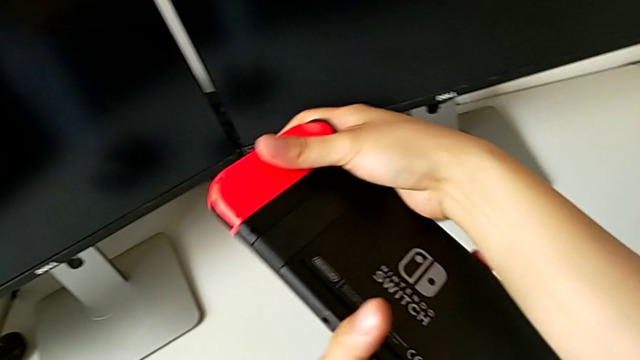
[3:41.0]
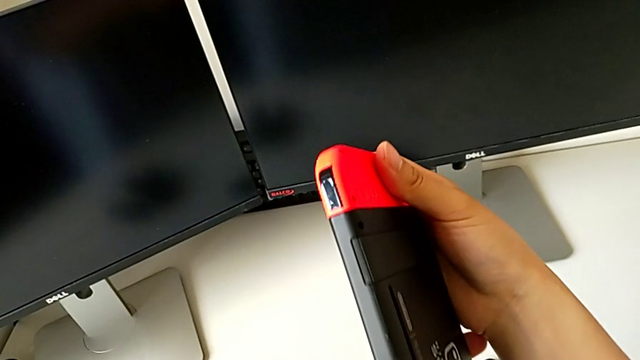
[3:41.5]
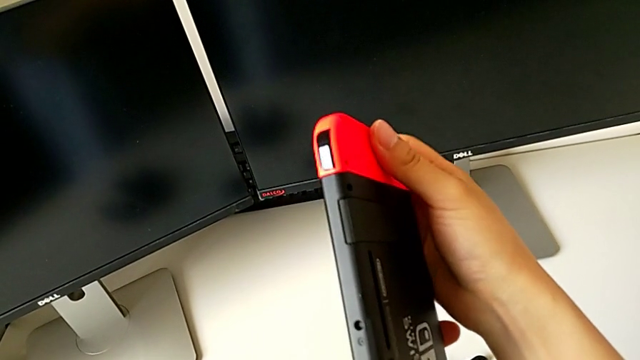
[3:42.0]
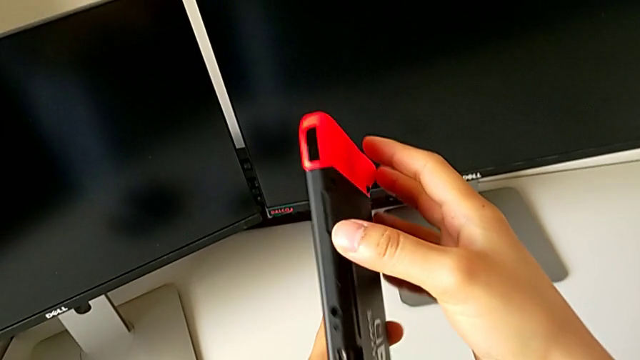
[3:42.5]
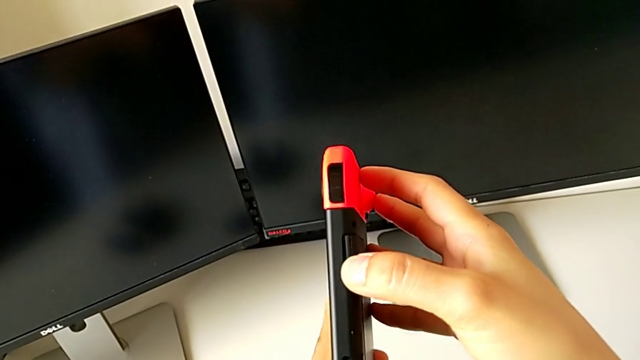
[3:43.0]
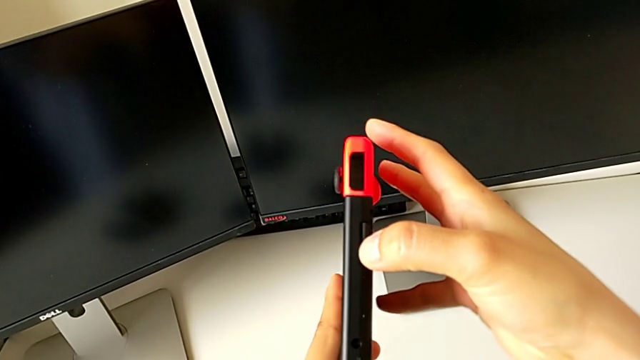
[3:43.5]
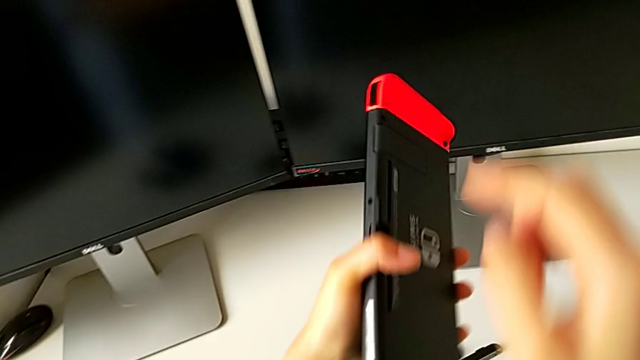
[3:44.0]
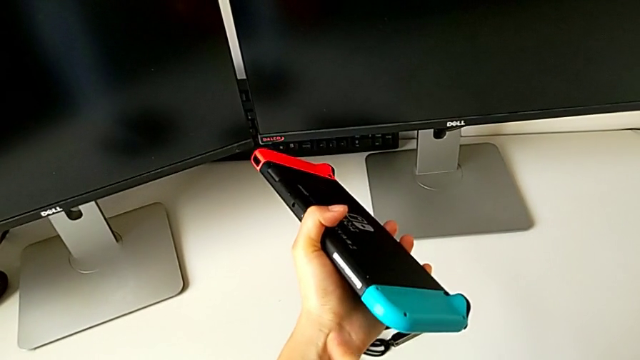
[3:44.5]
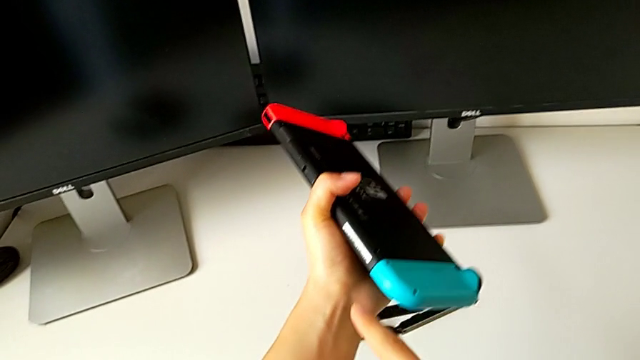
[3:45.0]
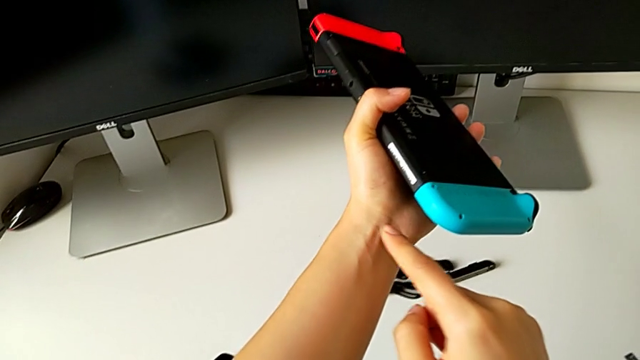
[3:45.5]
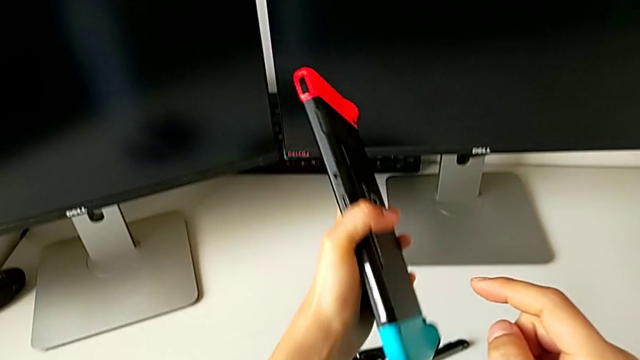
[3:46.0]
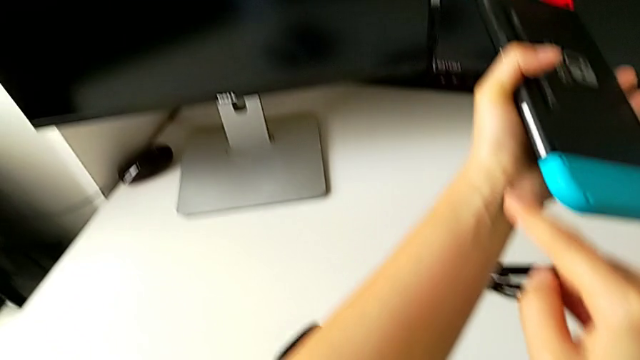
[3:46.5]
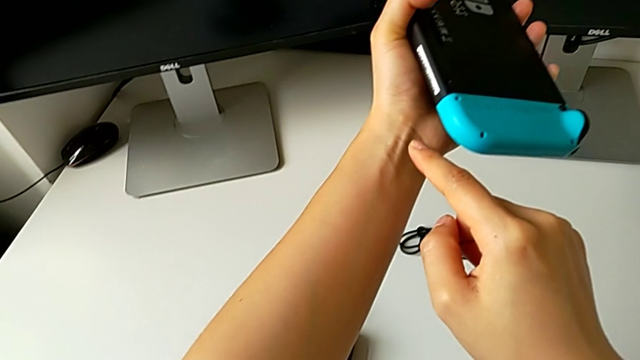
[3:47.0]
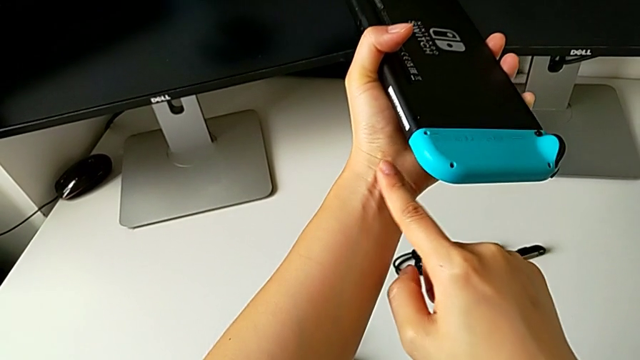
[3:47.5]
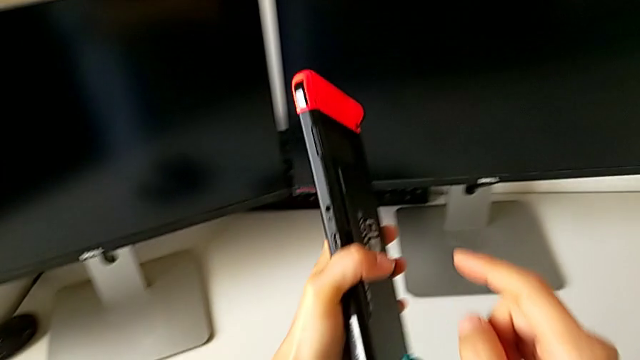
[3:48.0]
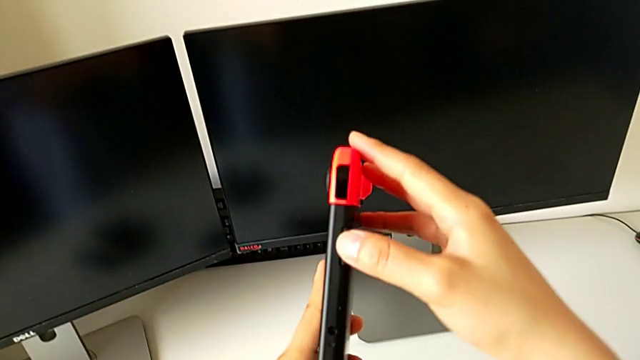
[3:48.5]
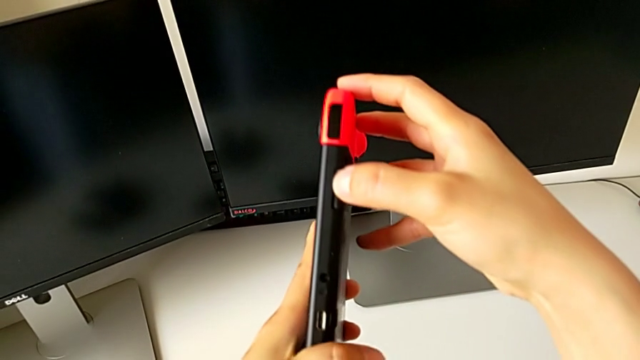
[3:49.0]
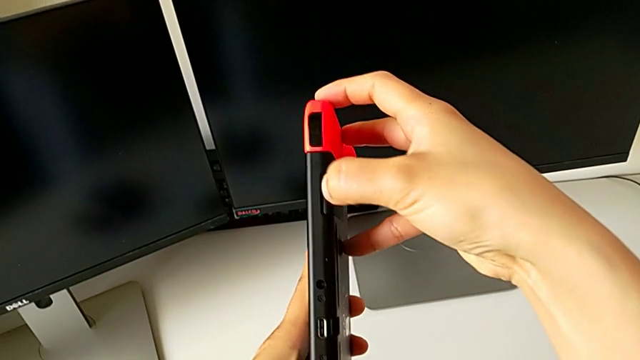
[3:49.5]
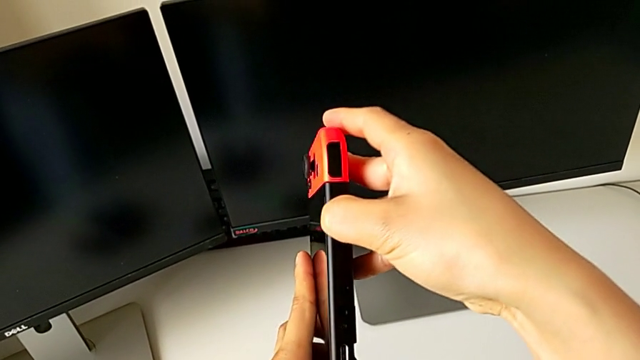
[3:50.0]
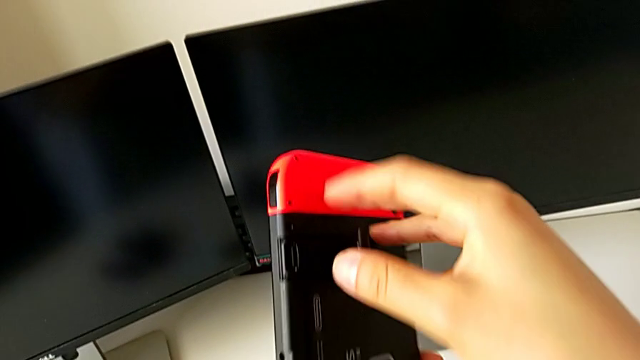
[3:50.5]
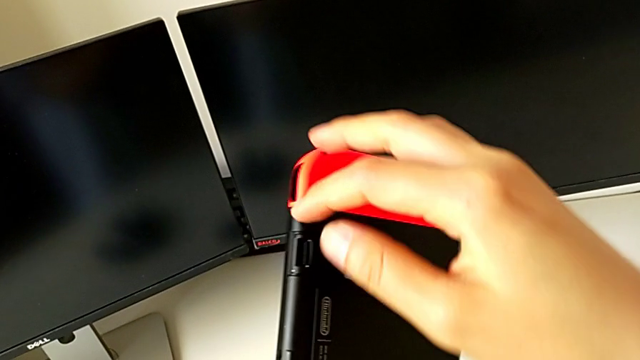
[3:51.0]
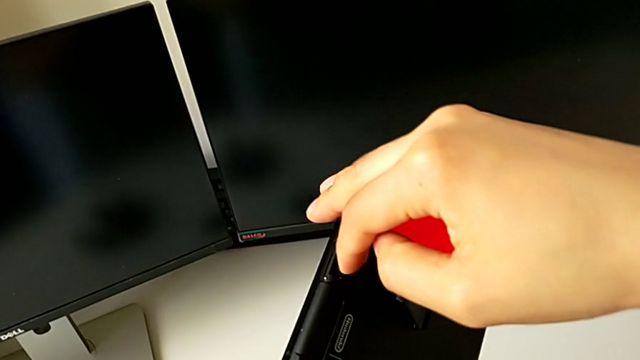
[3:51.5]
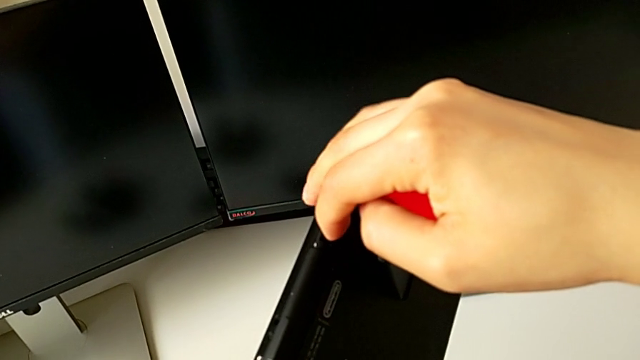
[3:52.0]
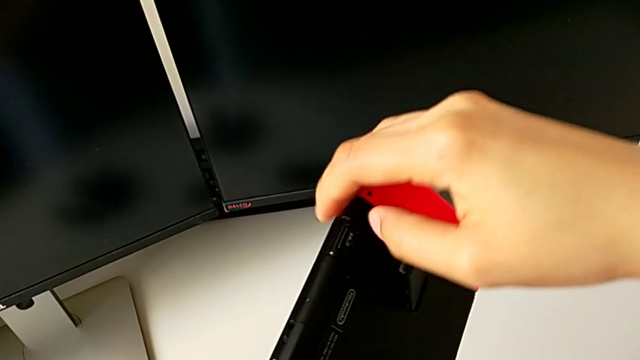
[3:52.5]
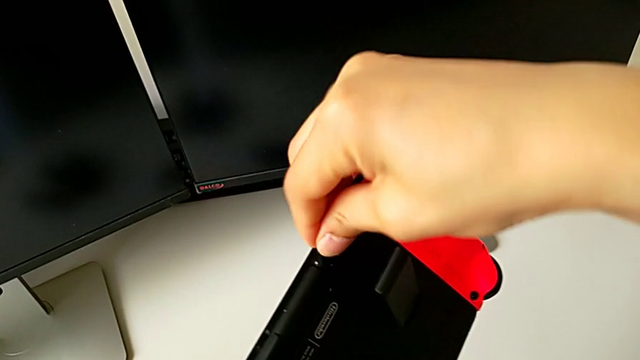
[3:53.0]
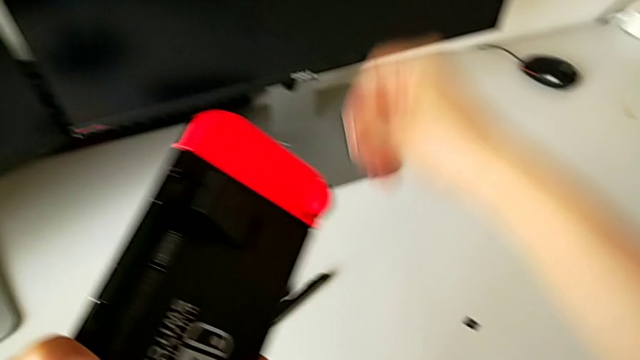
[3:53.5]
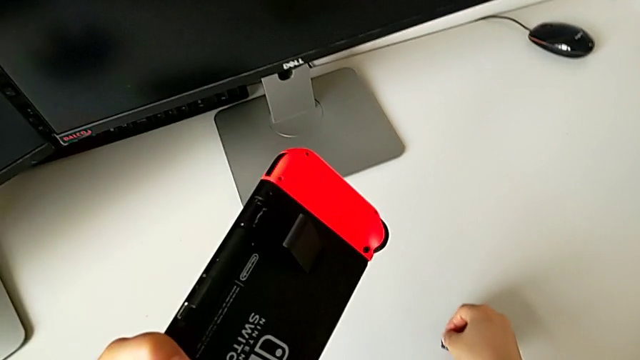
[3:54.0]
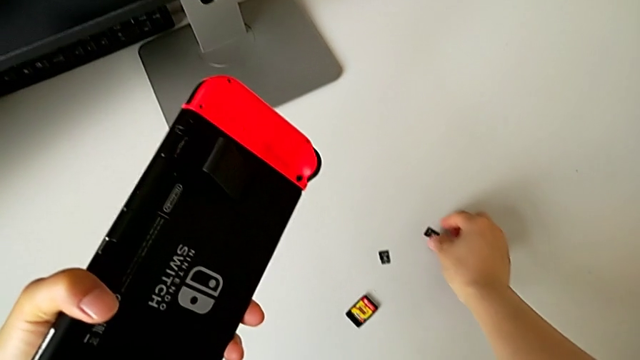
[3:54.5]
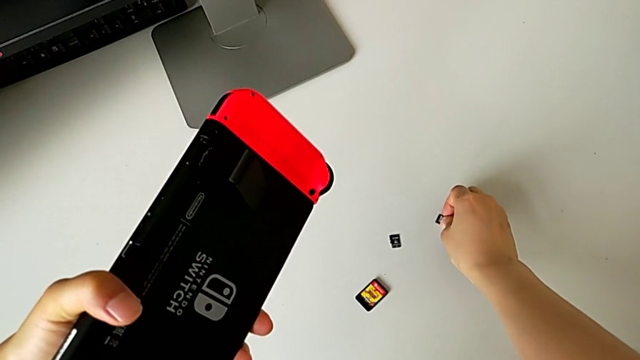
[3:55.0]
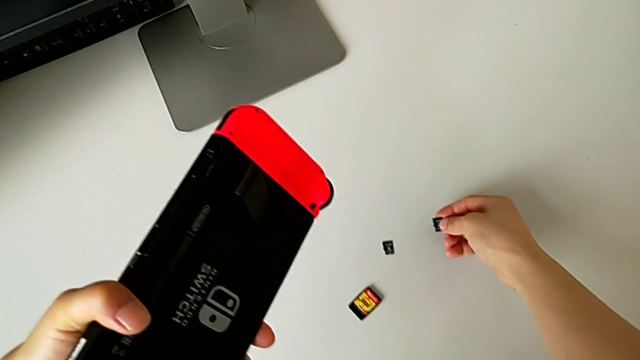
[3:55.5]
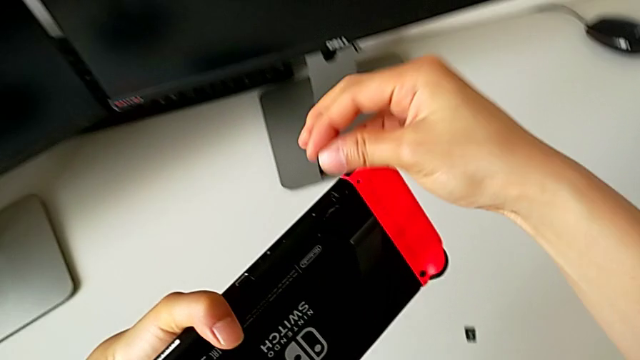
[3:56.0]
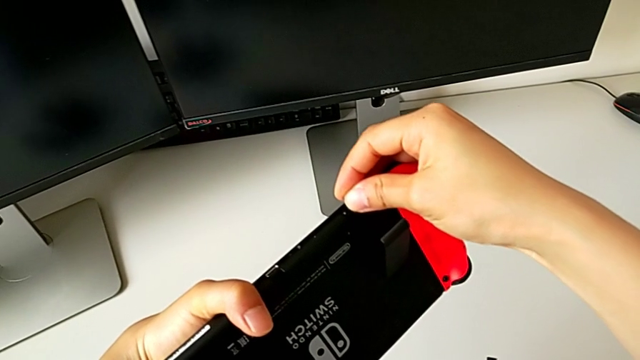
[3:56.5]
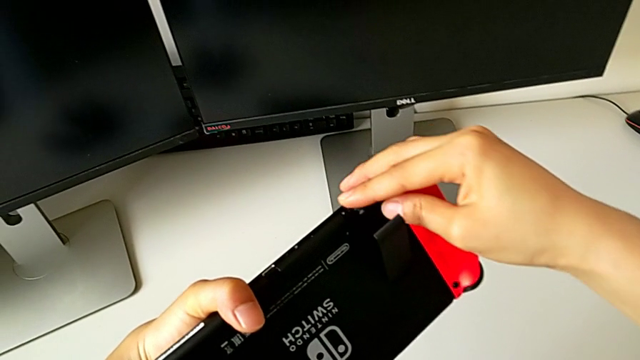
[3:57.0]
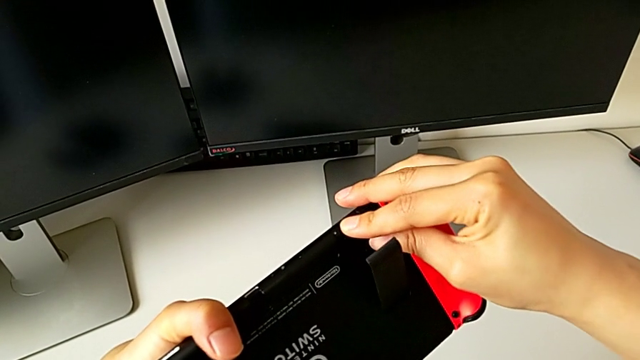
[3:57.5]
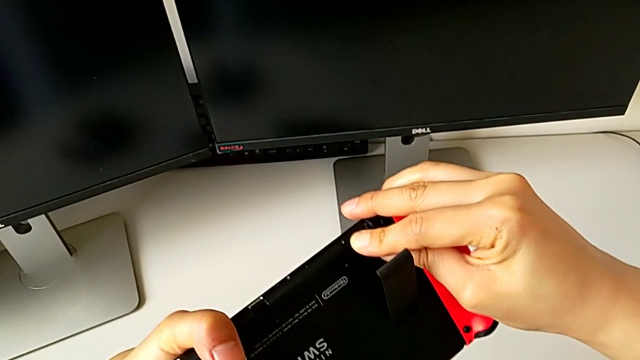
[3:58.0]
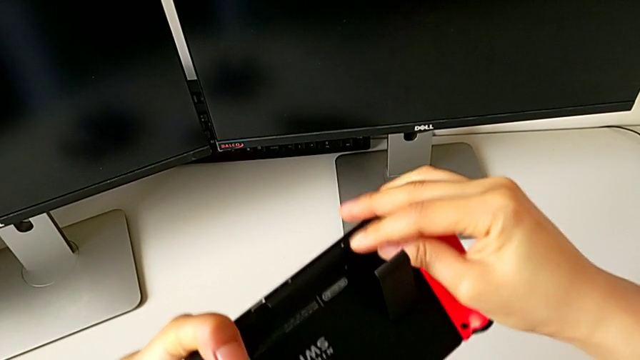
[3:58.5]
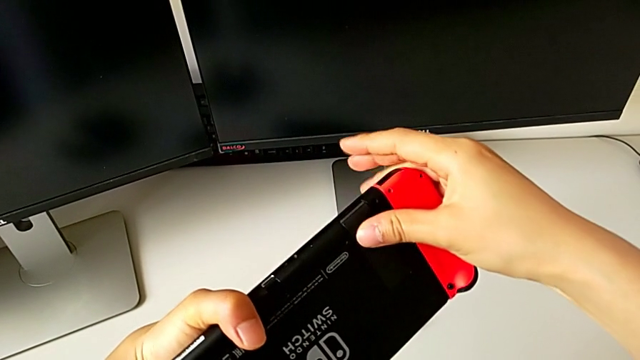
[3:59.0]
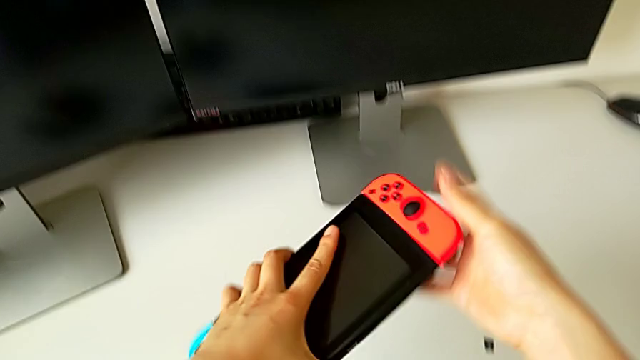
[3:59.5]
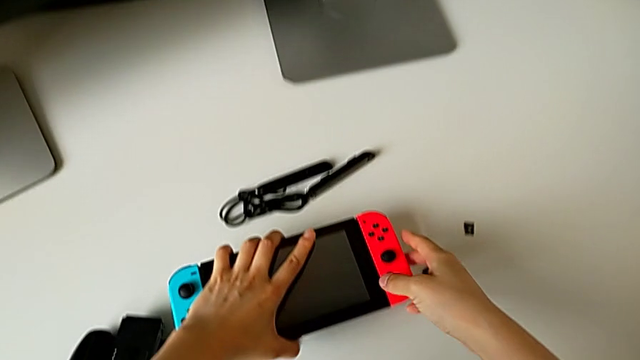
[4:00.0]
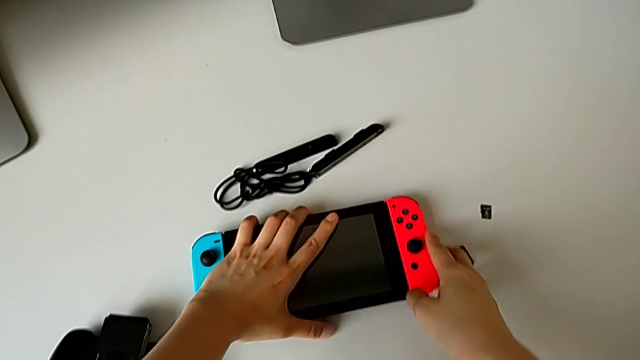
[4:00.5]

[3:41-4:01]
The camera wearer is exchanging the SD card. They inspect the Nintendo Switch, pull the lid, pull the SD card, open the lid, withdraw the SD card, place it, lift it, insert it, push it and close the lid.

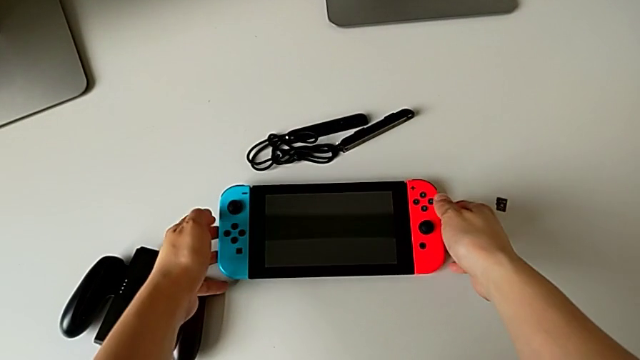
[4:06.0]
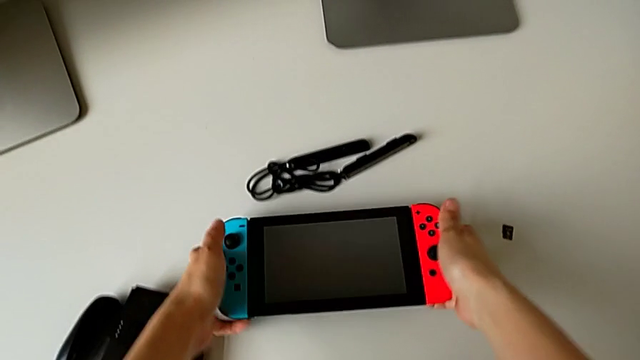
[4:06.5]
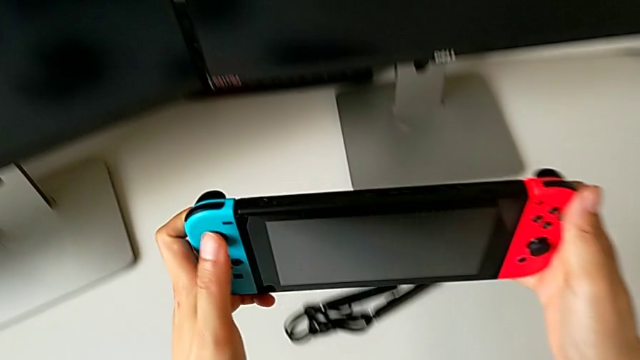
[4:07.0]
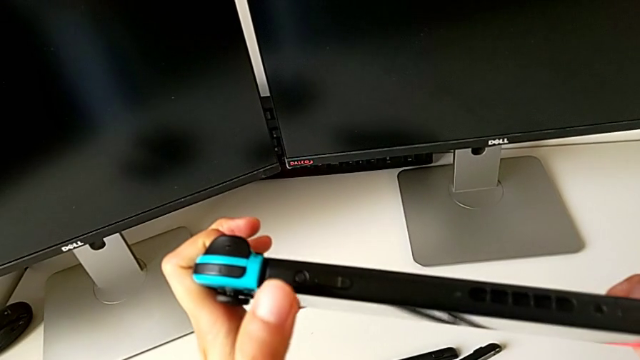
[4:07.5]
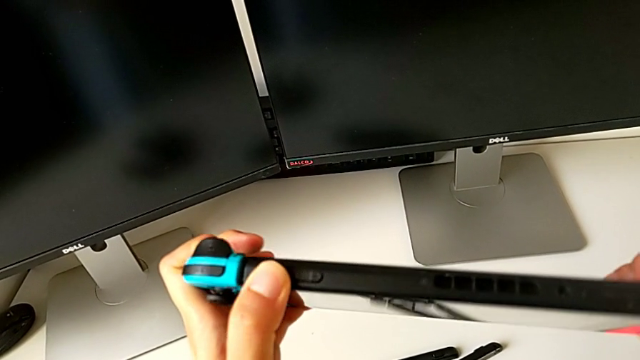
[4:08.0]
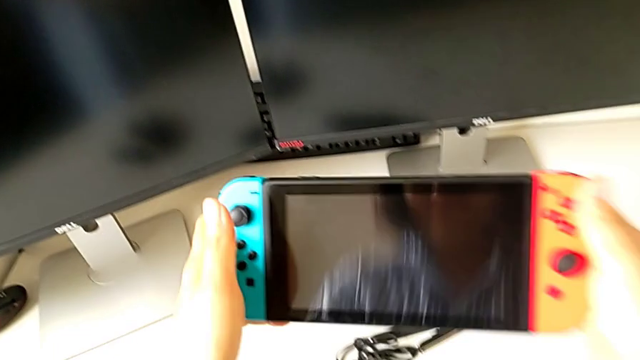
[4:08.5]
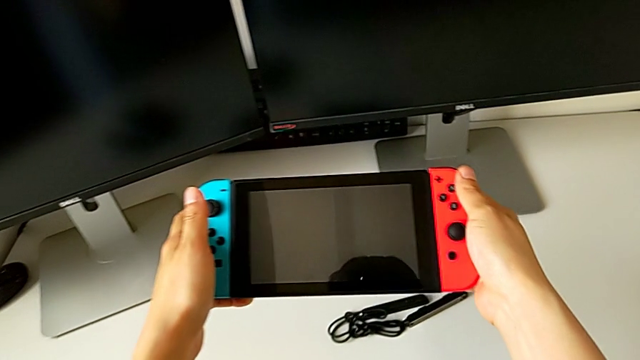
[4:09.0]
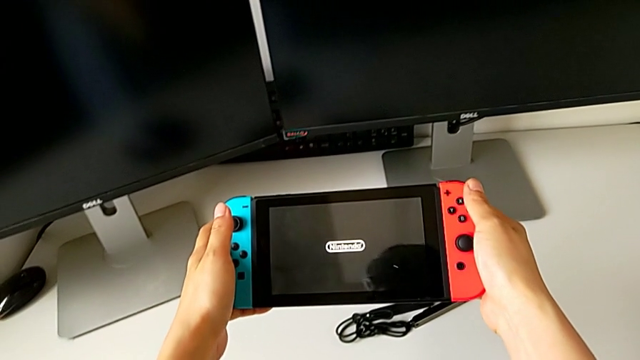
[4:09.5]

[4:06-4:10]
The camera wearer is turning on the Nintendo Switch. They press the button.
